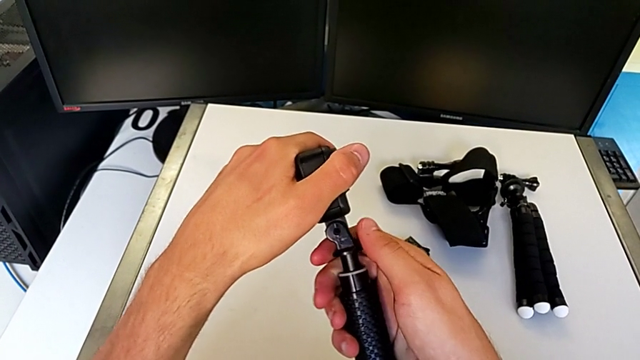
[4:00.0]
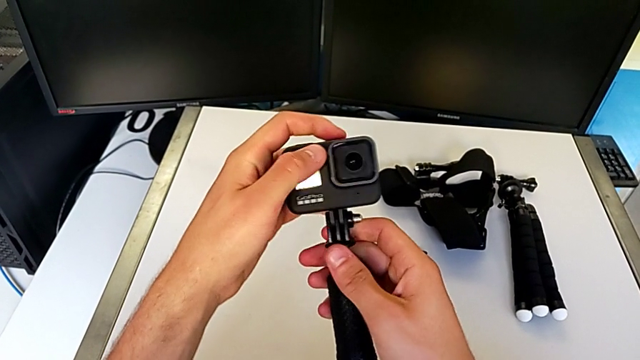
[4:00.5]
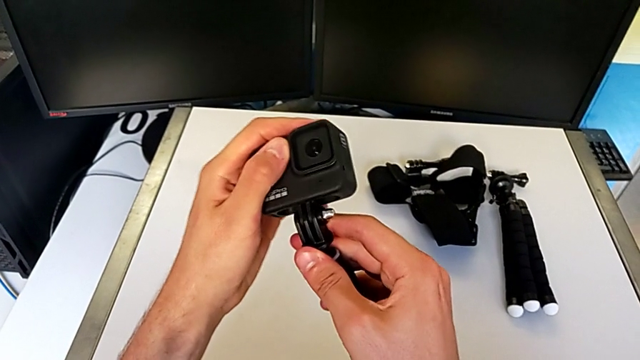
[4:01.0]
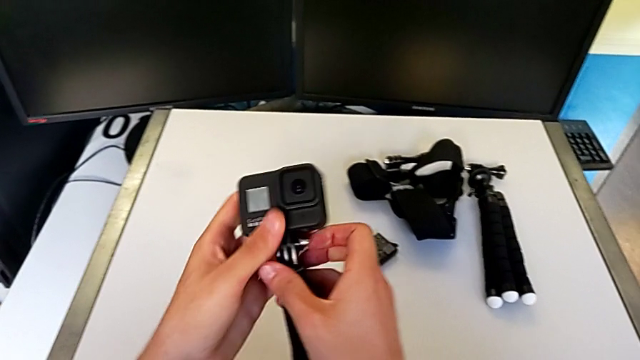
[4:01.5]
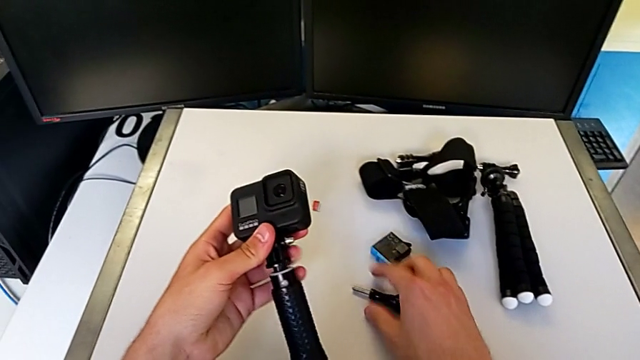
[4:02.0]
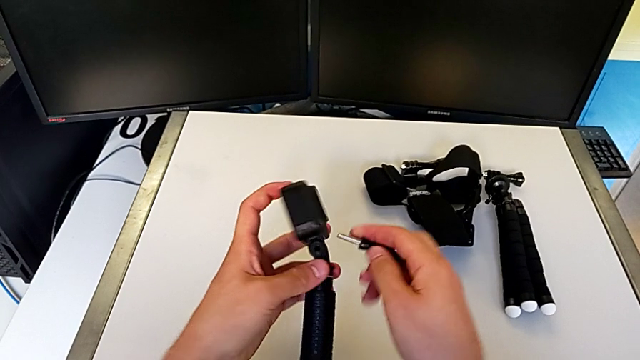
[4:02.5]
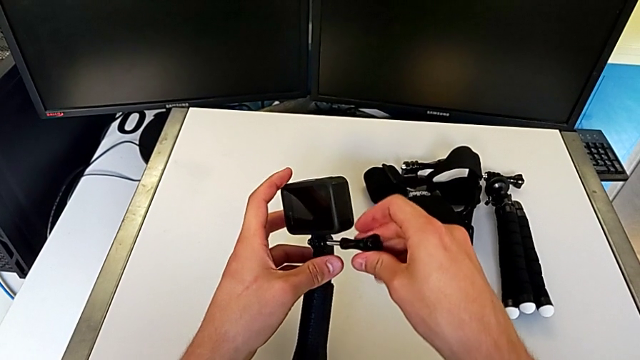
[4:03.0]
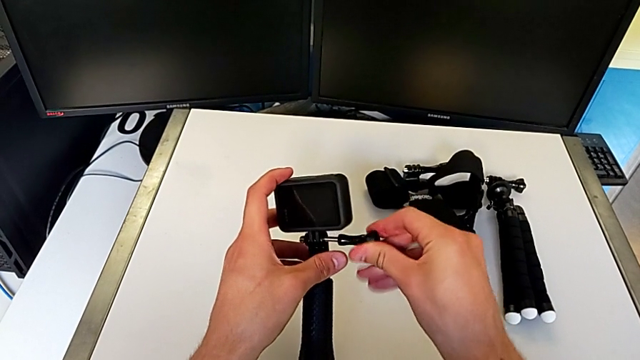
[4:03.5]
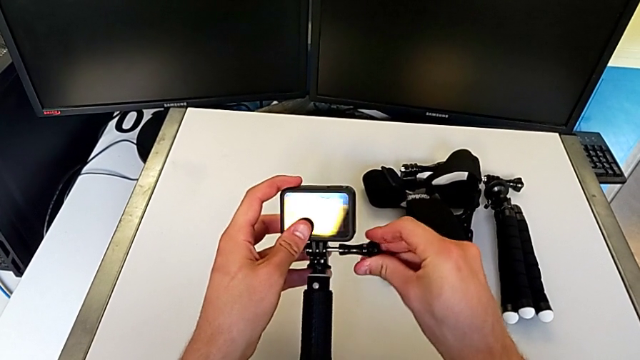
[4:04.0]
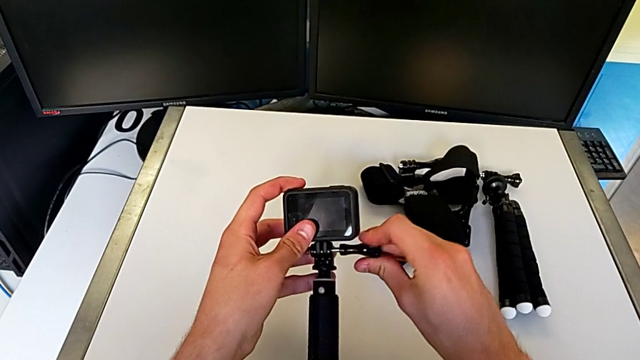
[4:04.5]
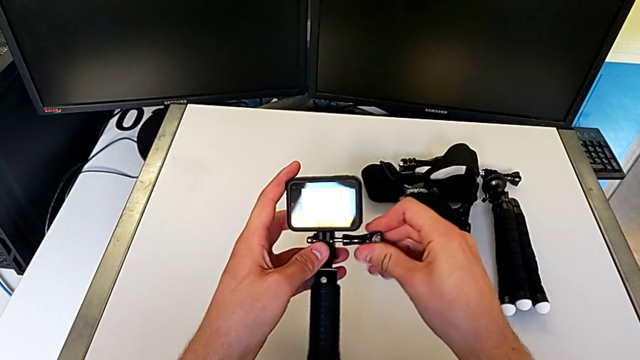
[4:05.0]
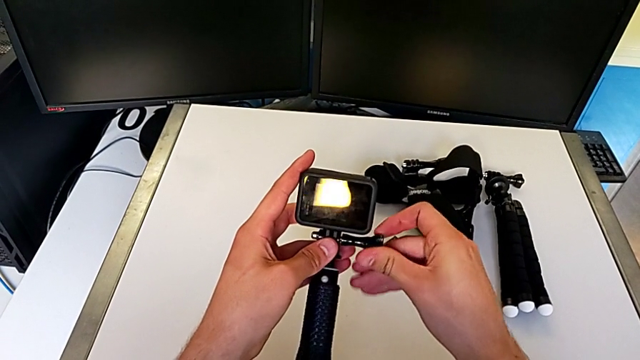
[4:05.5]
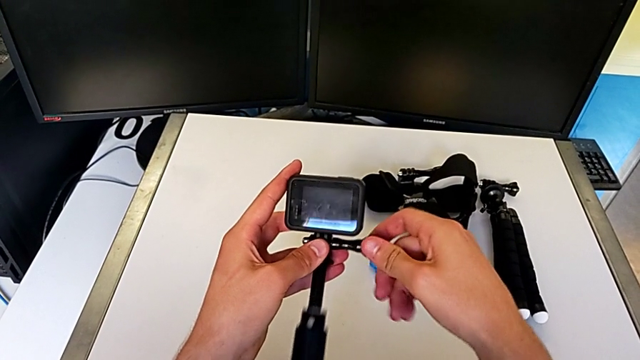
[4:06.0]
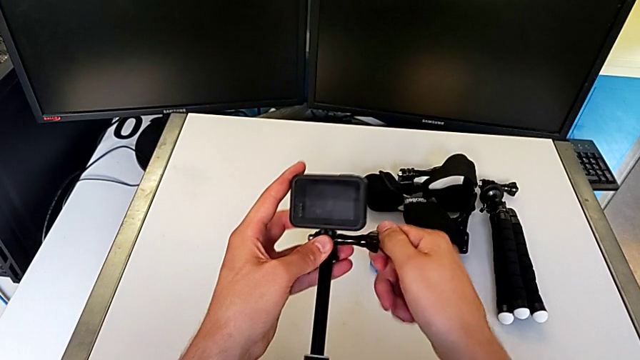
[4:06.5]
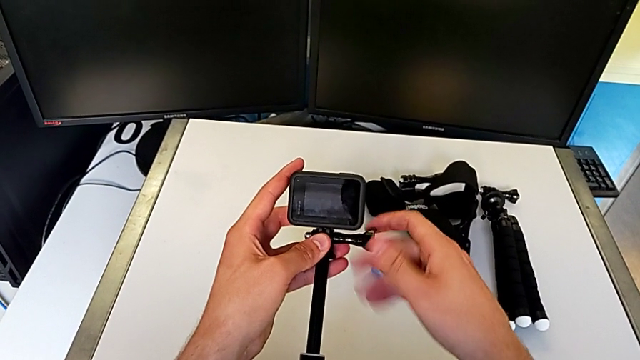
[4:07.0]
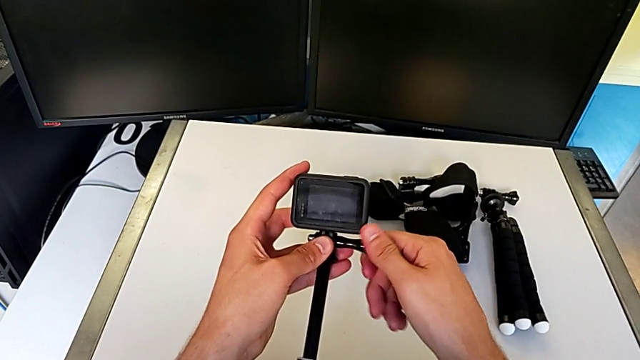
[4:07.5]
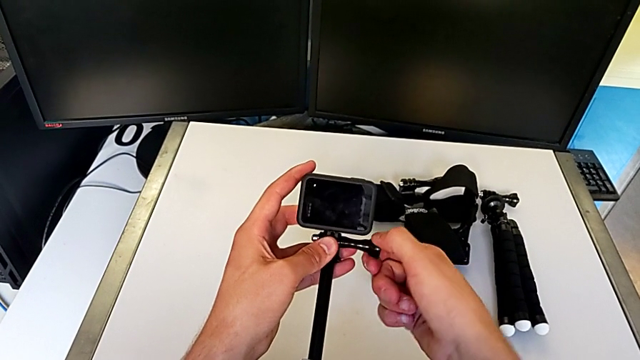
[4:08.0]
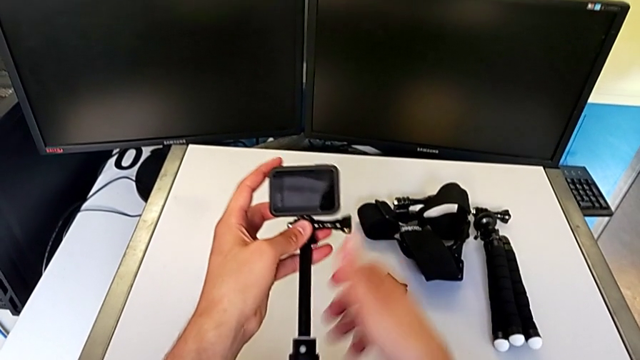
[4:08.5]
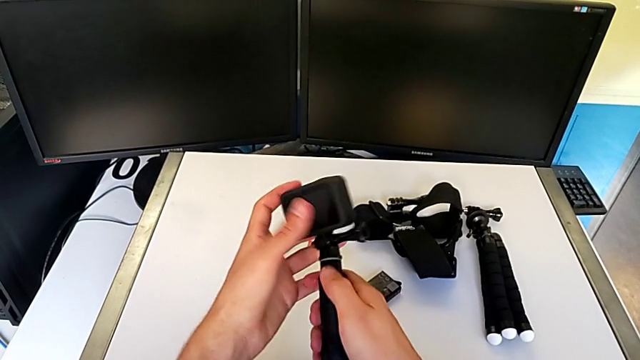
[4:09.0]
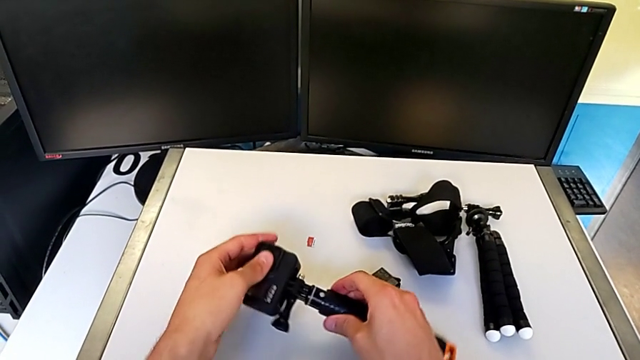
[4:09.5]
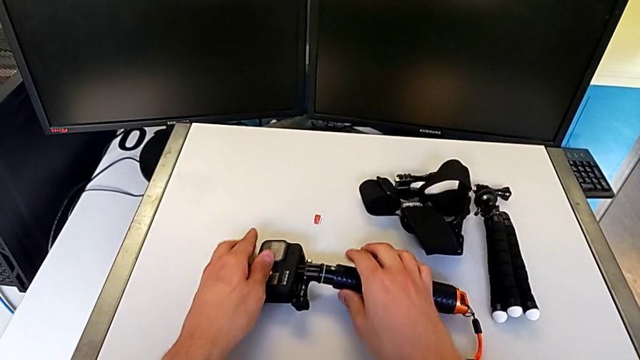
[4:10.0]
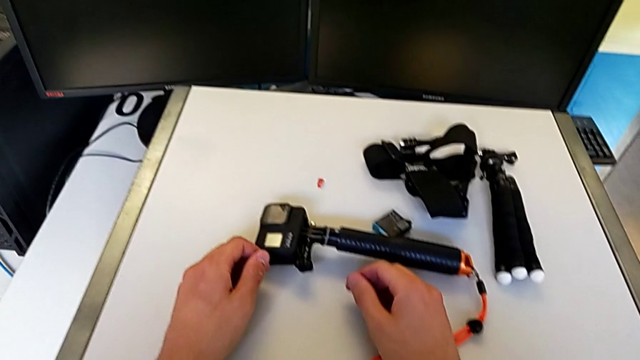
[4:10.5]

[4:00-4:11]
The camera wearer is changing the GoPro from the tripod to a handheld grip. They assemble the GoPro and screw the screw.

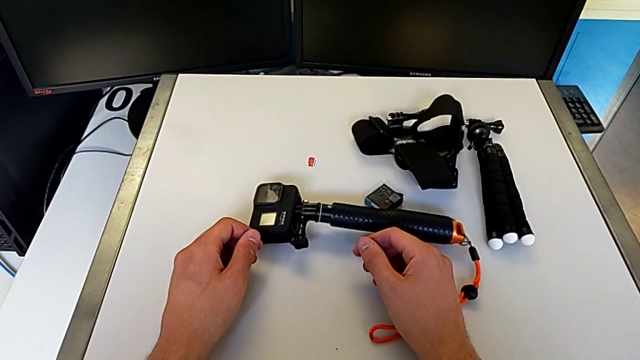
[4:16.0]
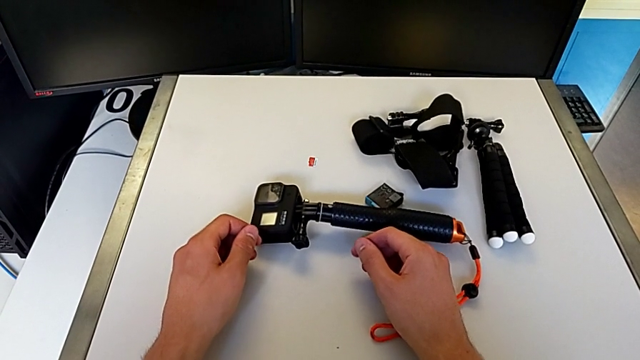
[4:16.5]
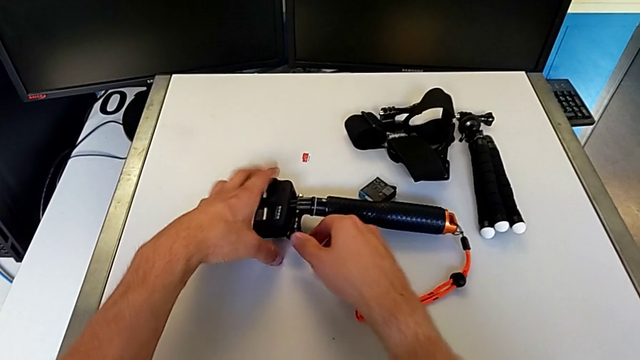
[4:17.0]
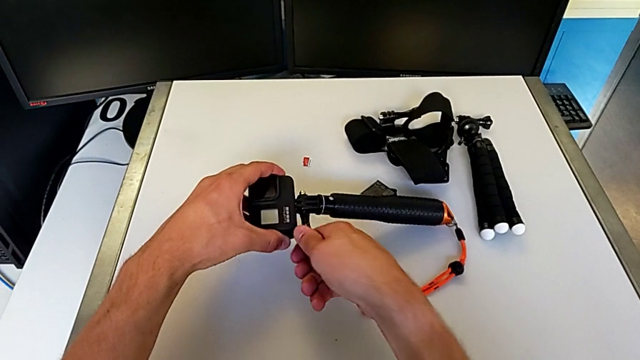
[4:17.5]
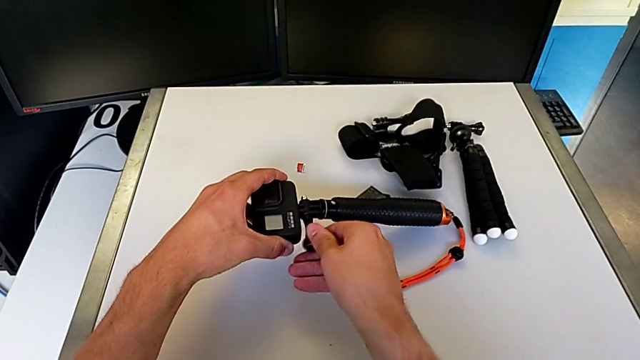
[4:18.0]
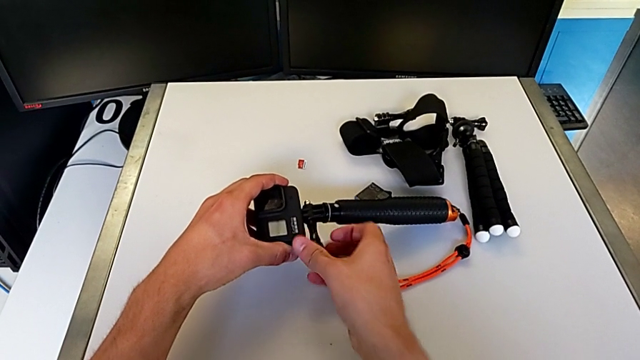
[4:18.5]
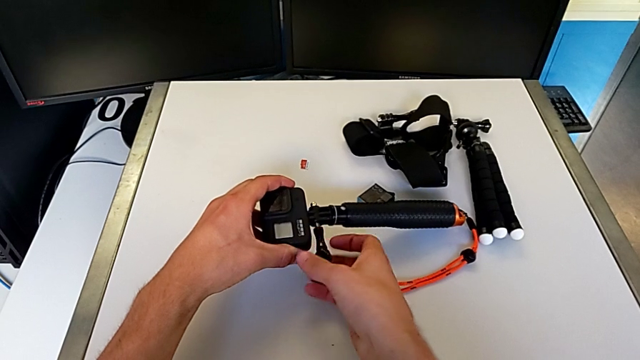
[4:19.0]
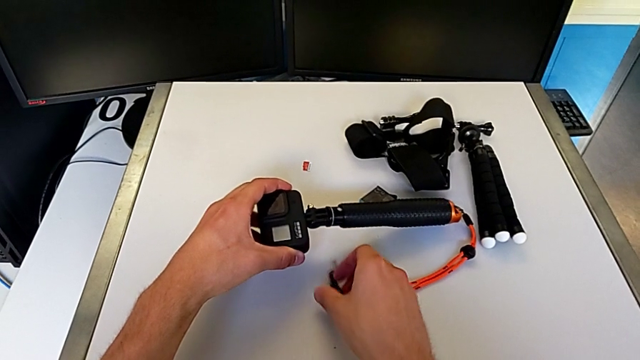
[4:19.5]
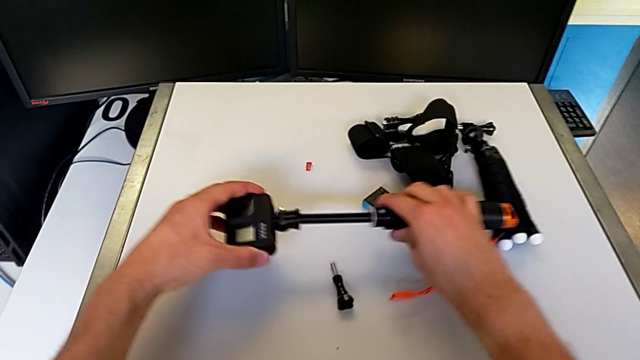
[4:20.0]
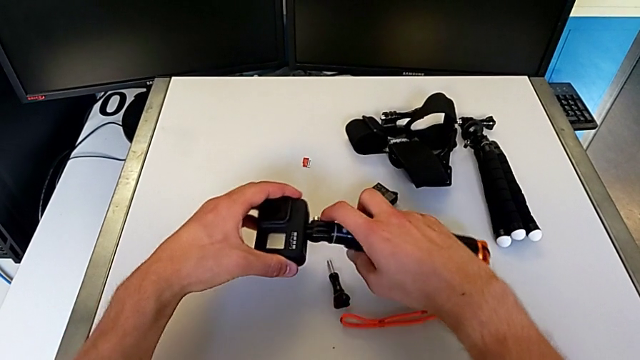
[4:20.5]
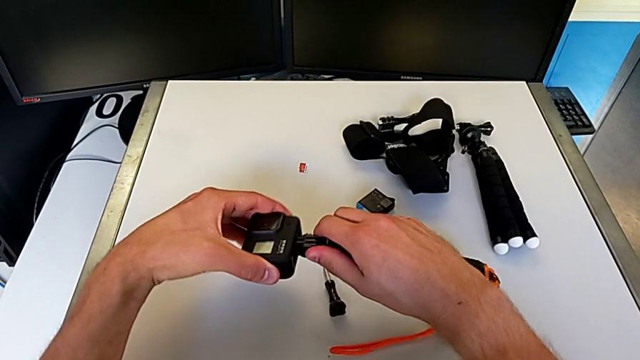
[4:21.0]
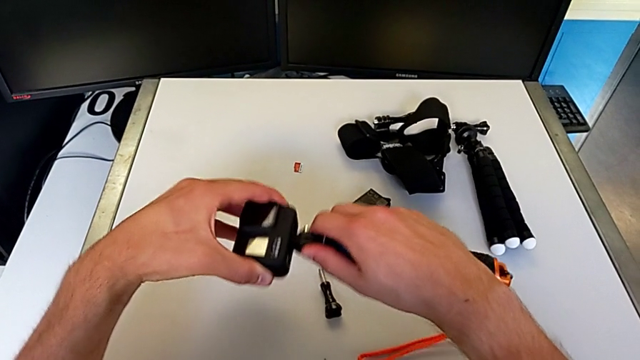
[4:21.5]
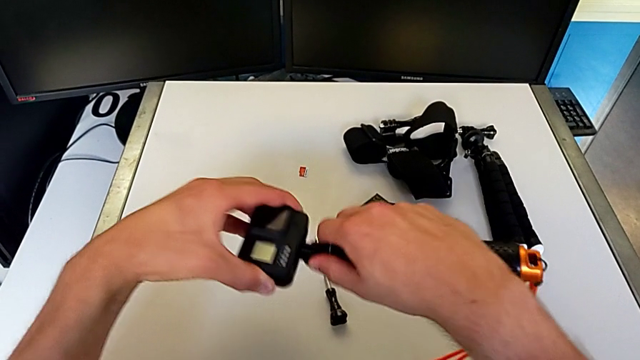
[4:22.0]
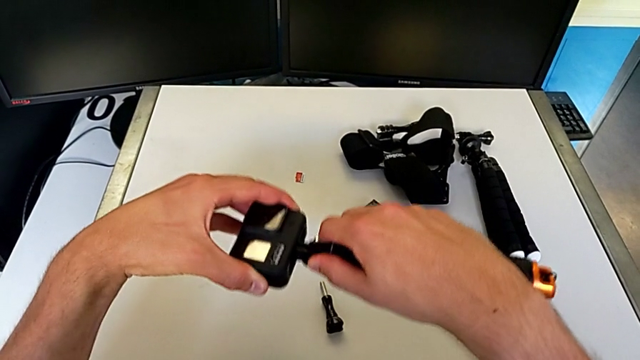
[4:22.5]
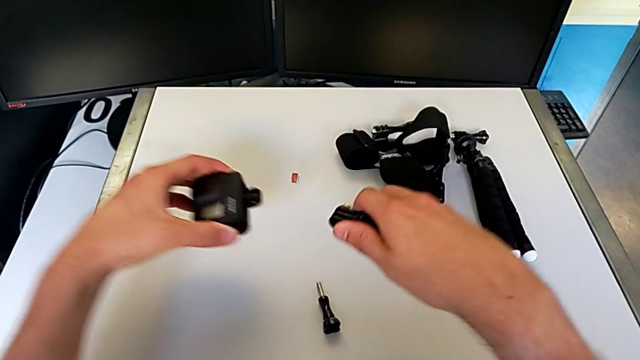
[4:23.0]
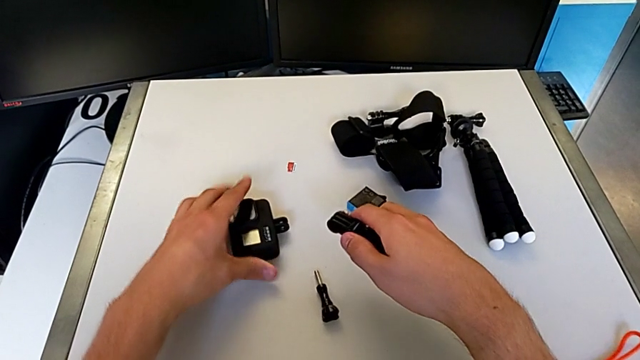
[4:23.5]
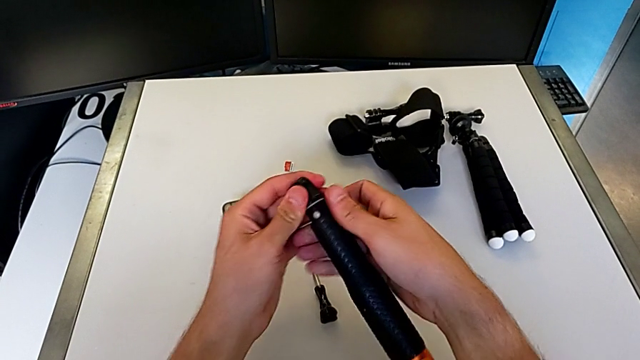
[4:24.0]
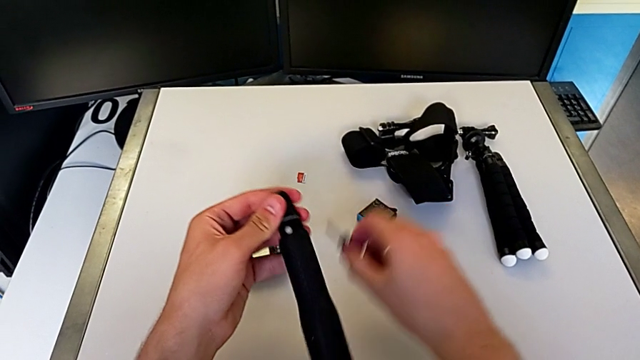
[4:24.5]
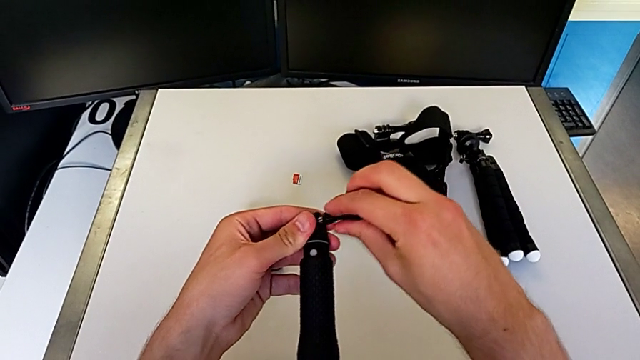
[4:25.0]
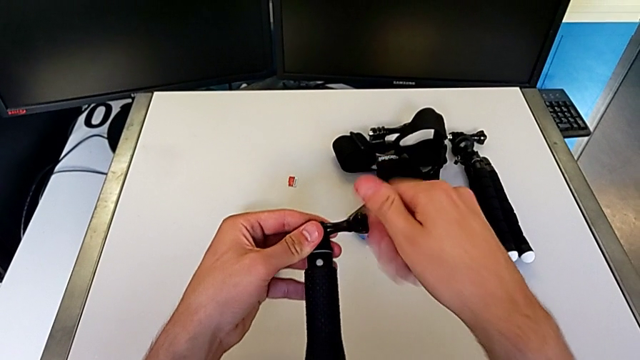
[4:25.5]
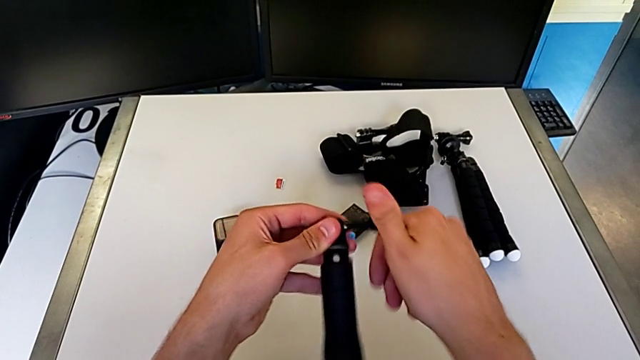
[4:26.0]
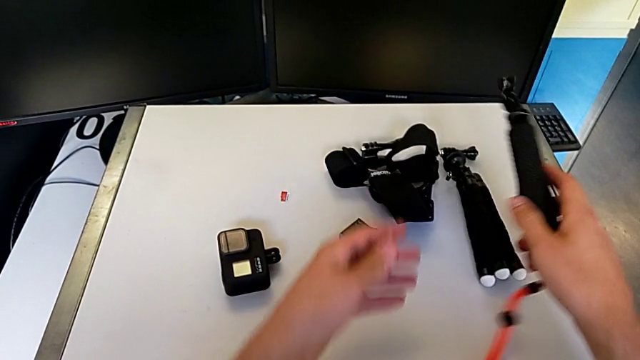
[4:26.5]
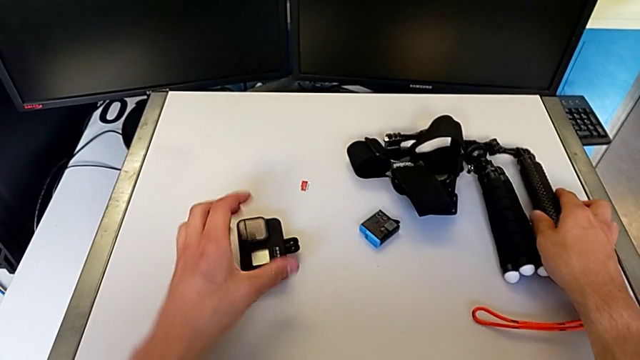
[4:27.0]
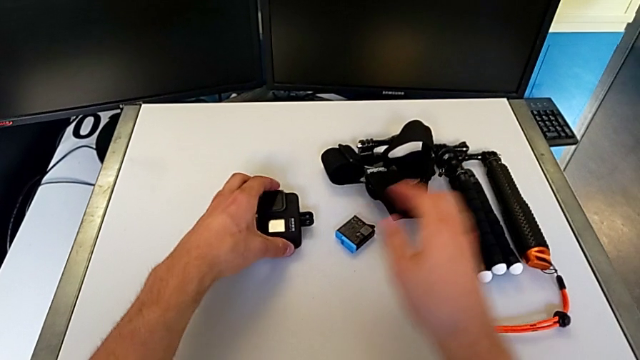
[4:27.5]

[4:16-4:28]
The camera wearer removes the handheld grip from the GoPro. They disassemble the GoPro.
